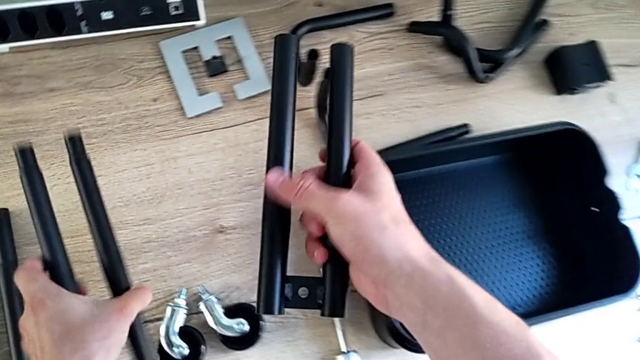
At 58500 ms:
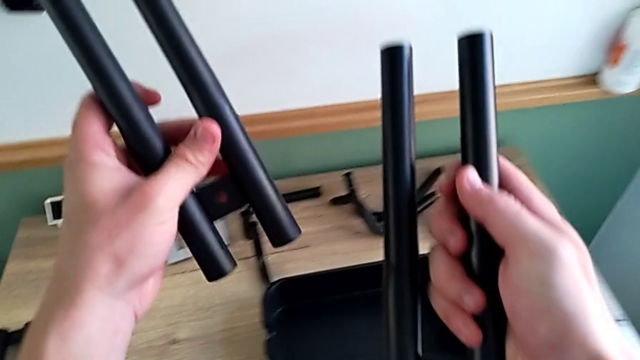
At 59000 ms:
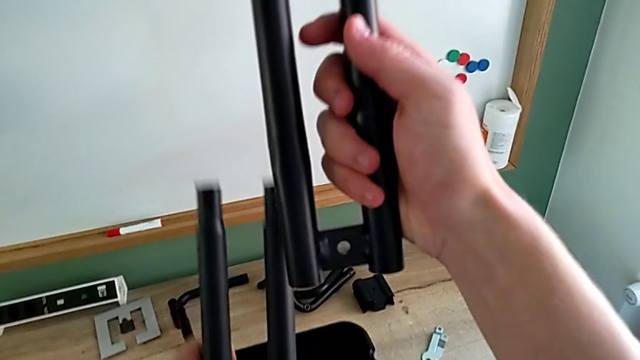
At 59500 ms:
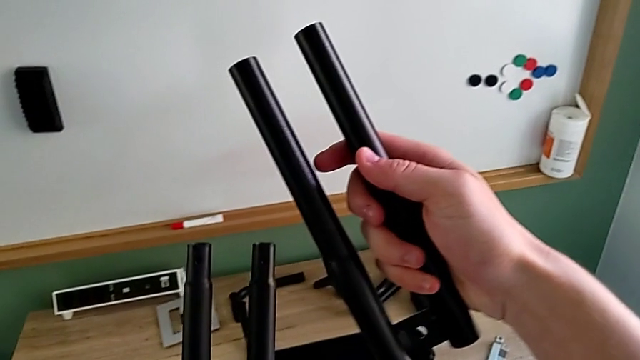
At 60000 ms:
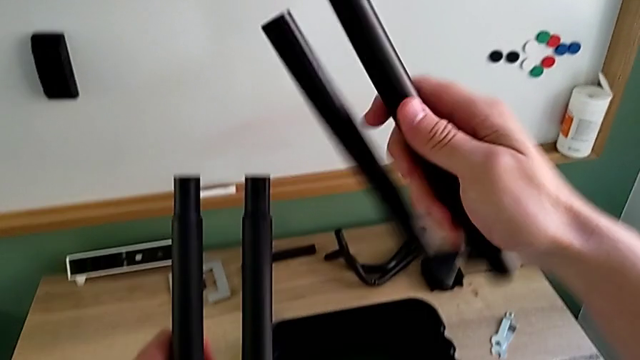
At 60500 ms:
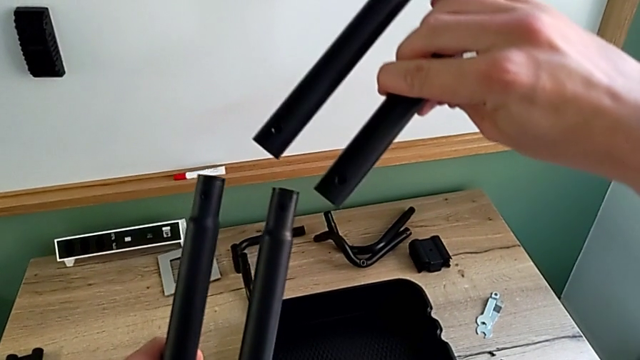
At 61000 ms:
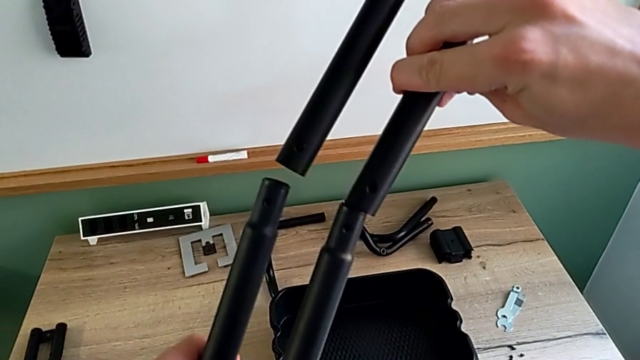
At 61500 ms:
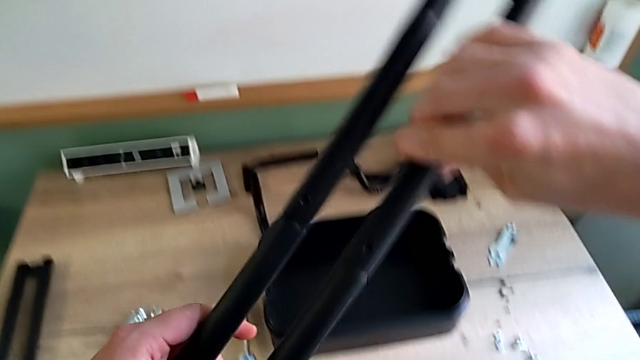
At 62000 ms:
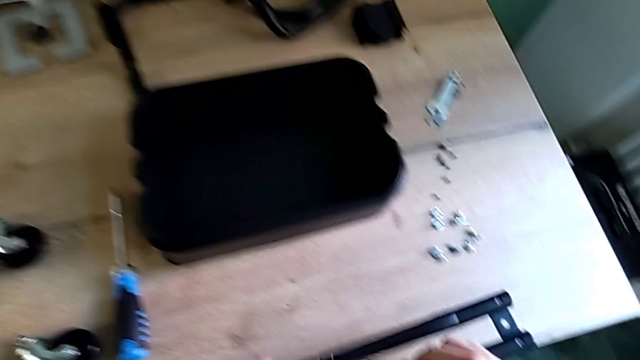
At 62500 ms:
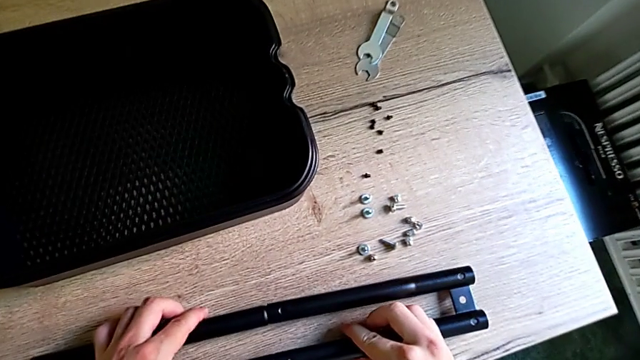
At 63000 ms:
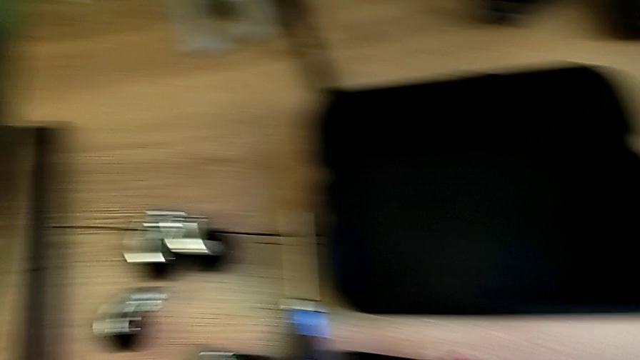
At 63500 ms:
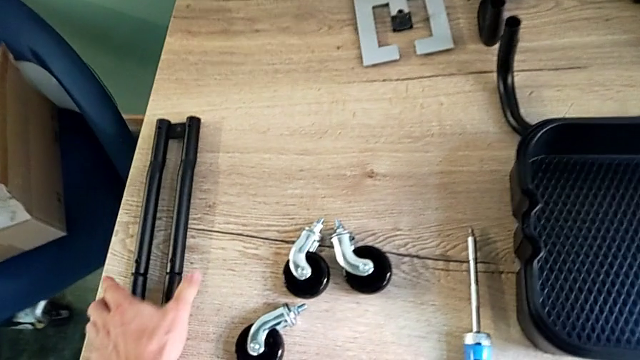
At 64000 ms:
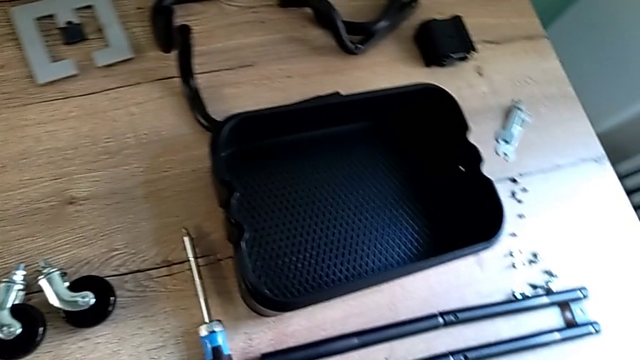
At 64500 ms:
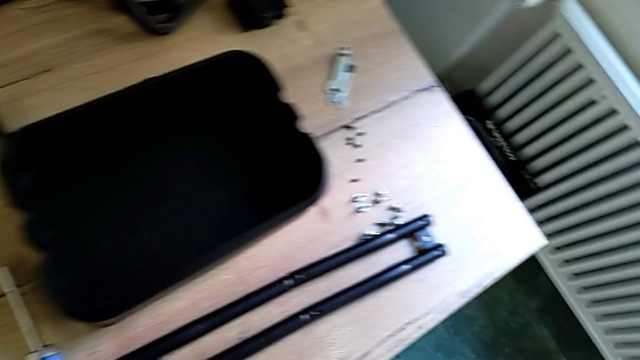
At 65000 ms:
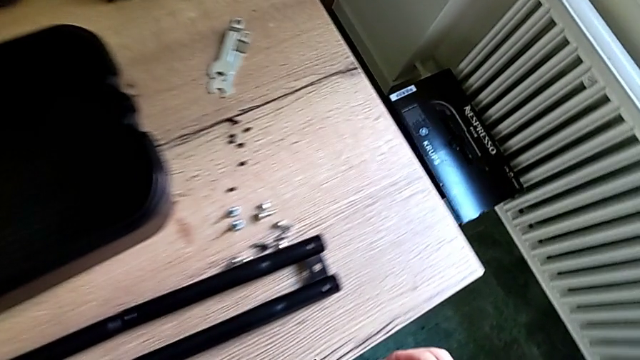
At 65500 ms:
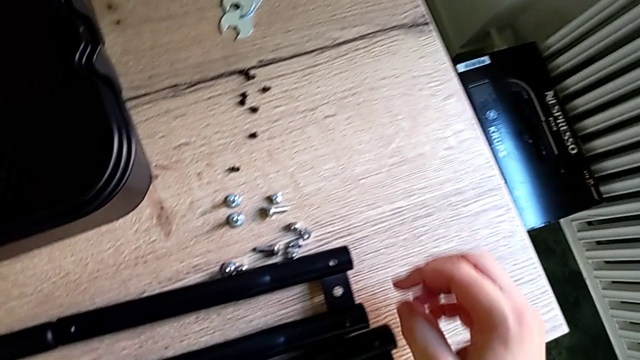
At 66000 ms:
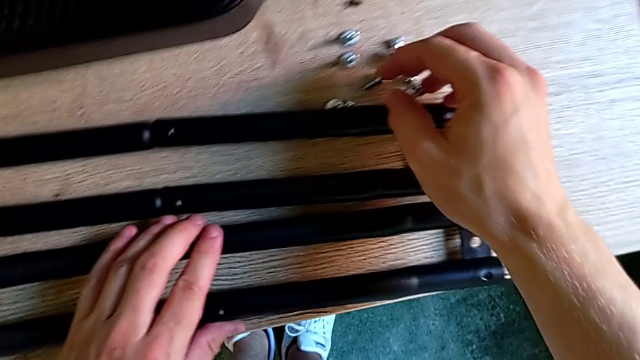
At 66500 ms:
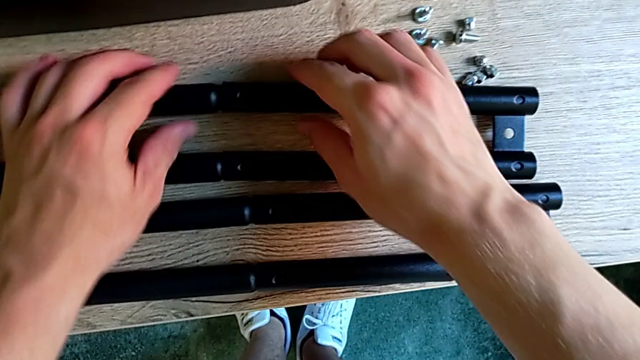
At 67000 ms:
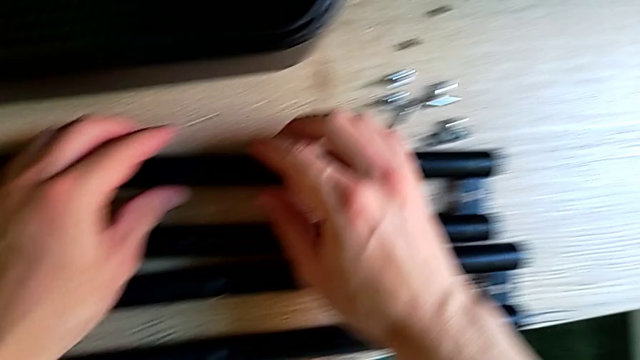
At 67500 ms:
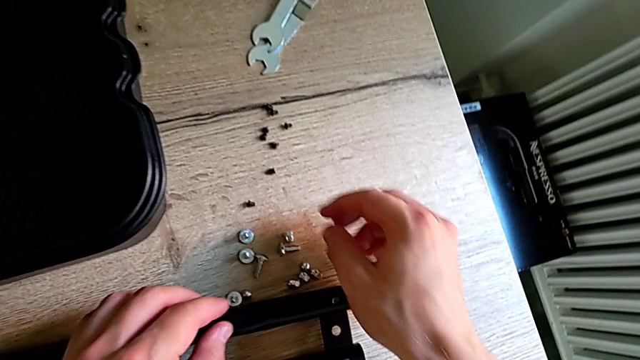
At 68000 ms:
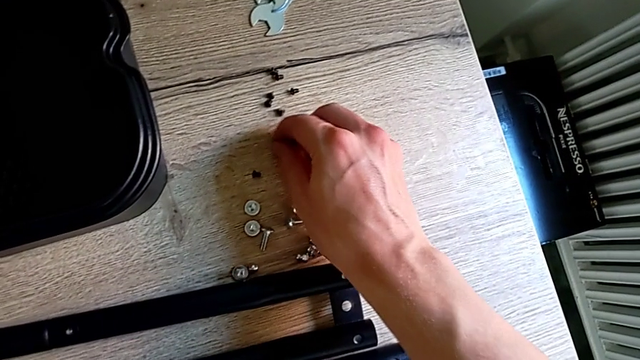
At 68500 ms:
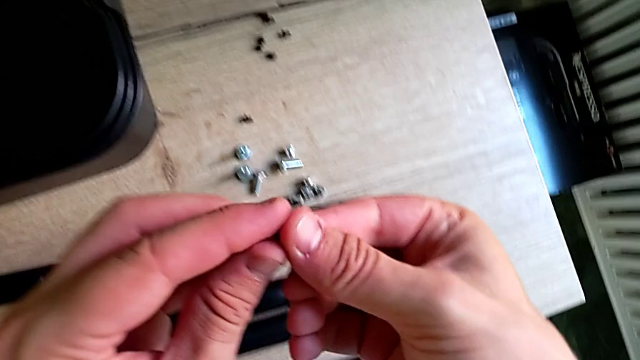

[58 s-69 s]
The camera wearer is assembling the sidebar. They grab the leg, assemble it, place it, grab the leg, place it and grab the screw.

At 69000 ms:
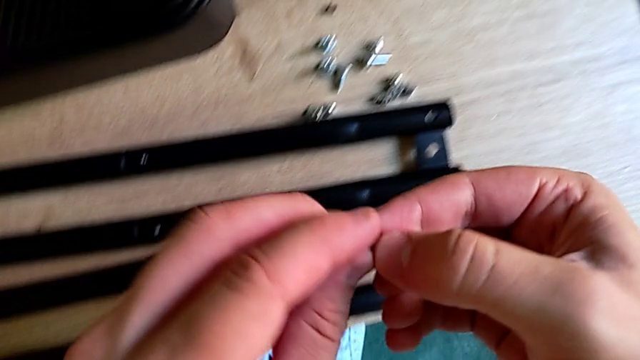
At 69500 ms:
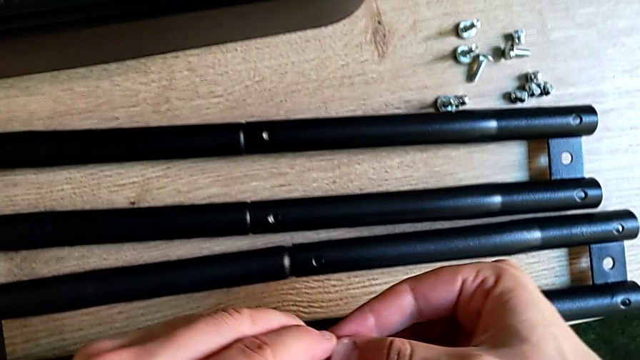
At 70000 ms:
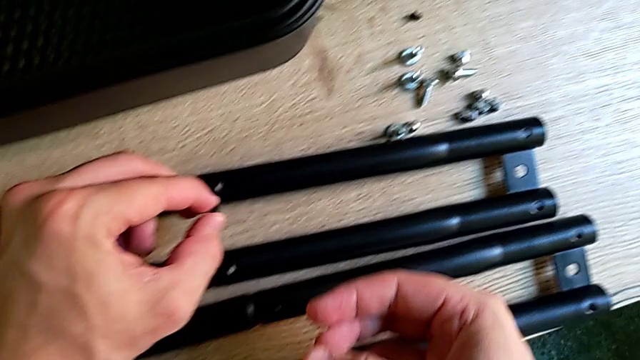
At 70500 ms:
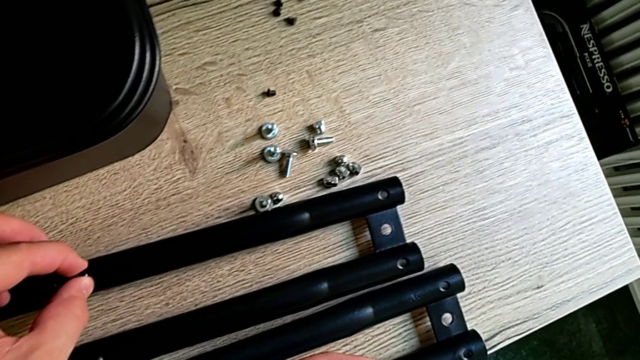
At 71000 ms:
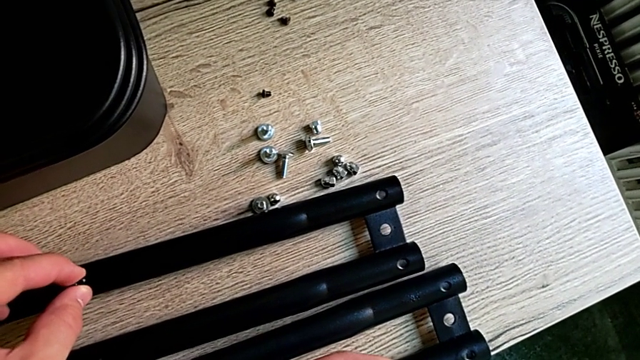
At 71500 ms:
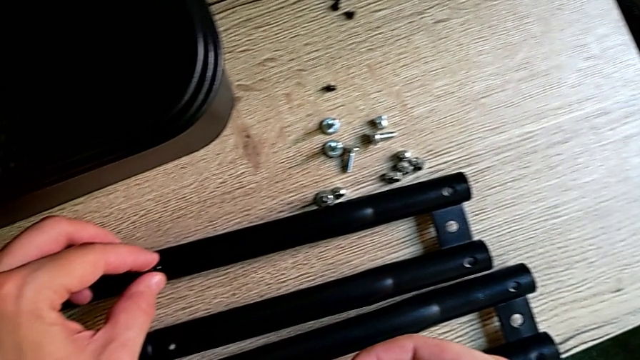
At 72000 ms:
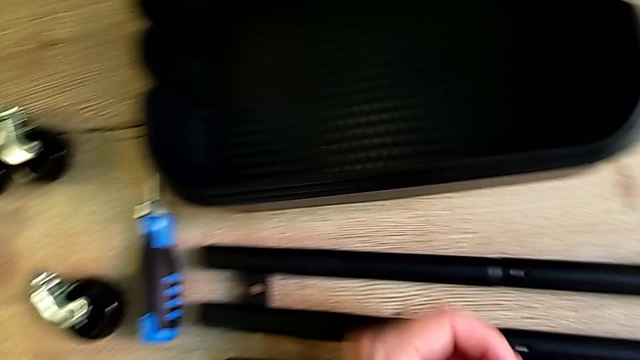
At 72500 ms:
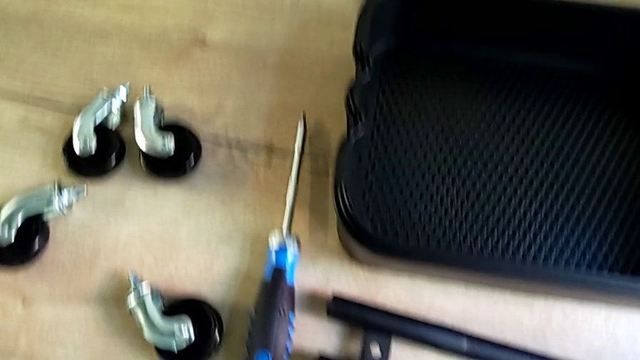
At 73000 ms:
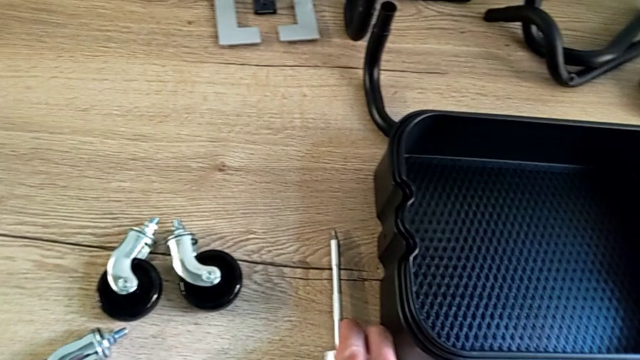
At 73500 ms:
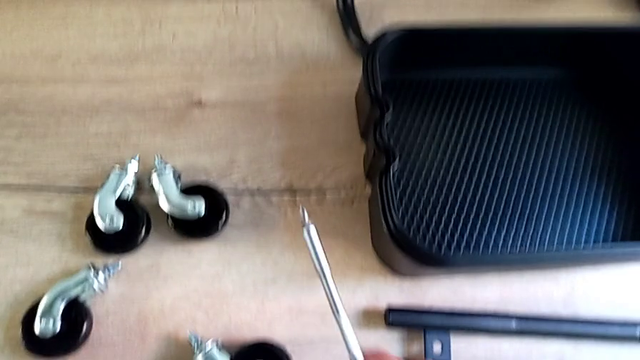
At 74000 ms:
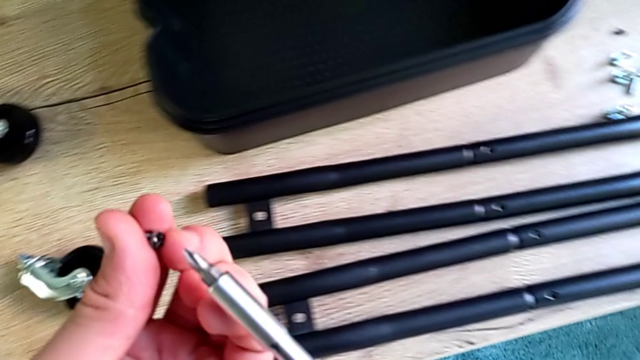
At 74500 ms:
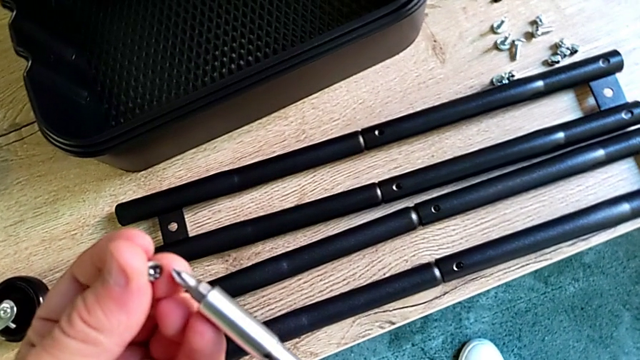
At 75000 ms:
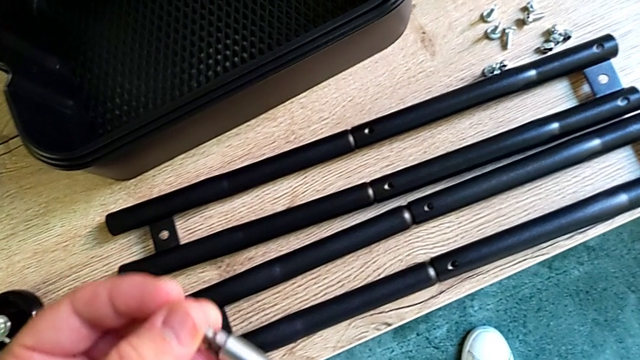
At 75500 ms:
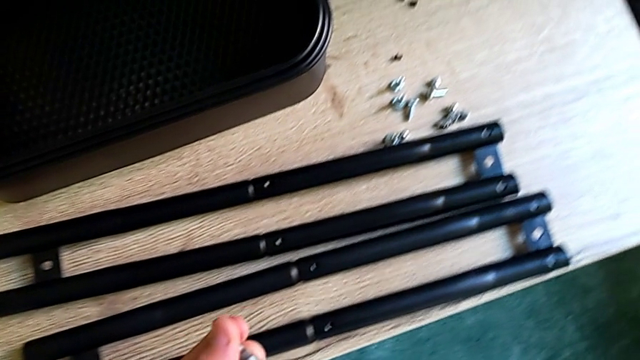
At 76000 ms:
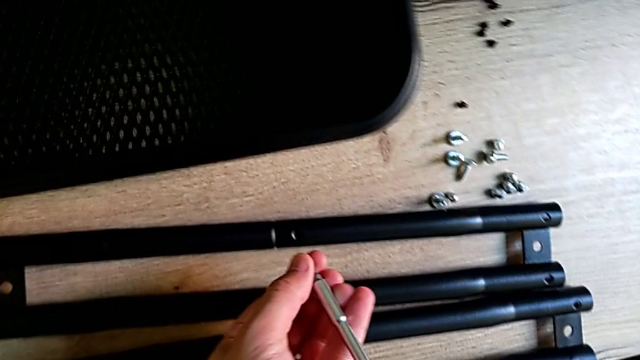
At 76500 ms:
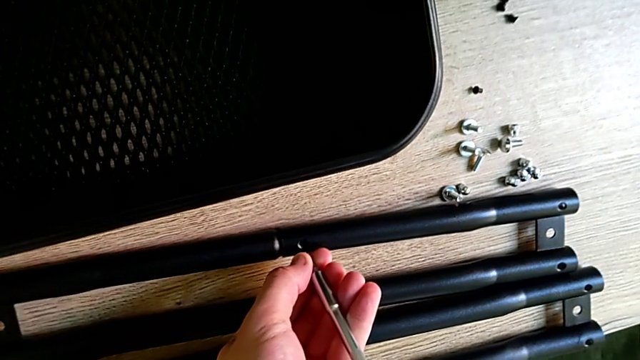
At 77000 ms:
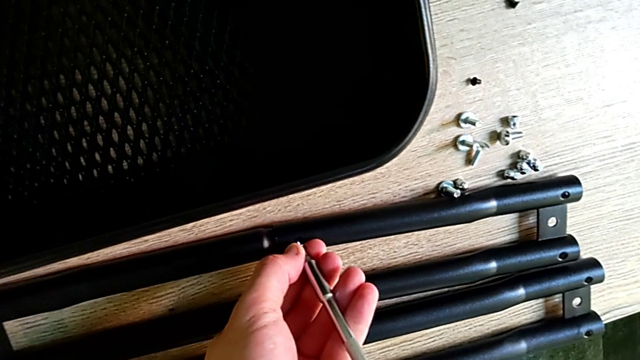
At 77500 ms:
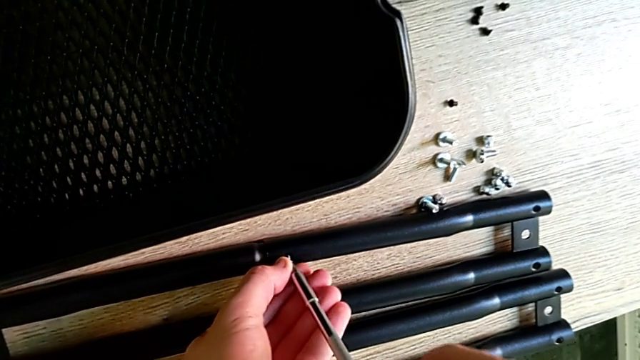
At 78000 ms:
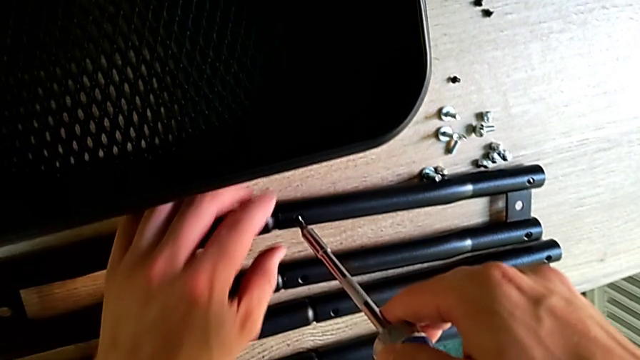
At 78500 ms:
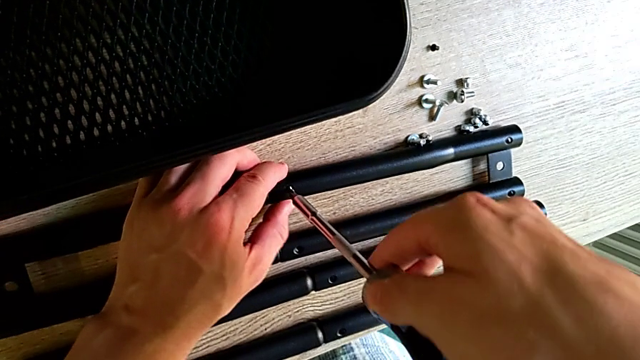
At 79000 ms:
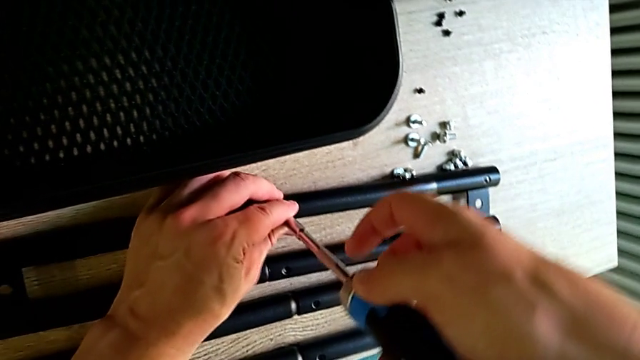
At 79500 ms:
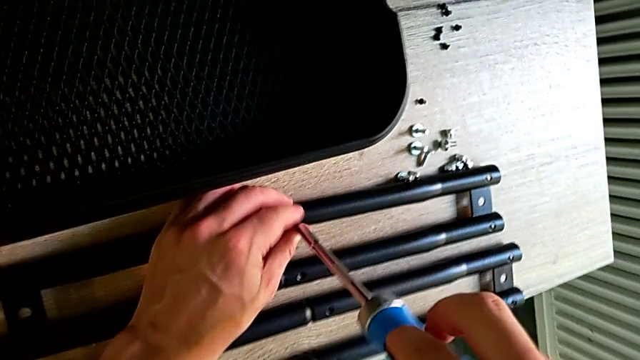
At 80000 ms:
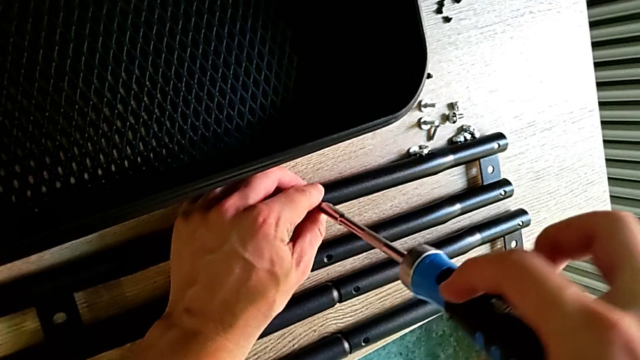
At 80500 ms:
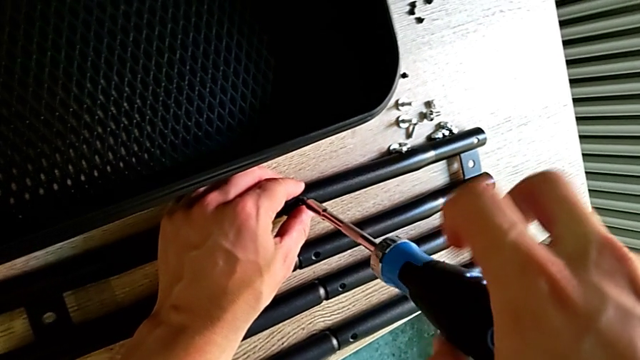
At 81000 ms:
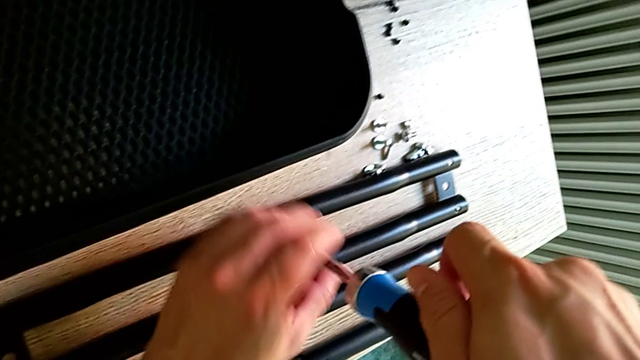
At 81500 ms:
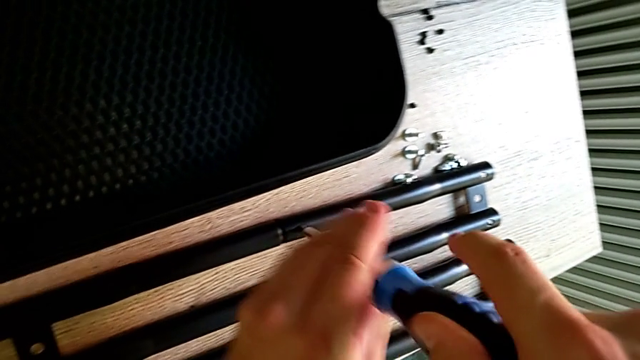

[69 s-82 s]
The camera wearer is assembling the sidebar. They insert the screw, grab the screwdriver and begin to screw the screw.
